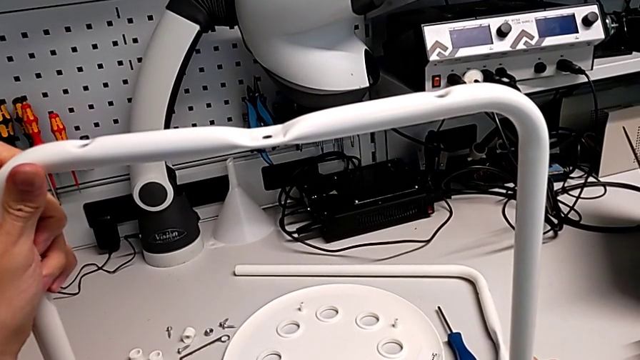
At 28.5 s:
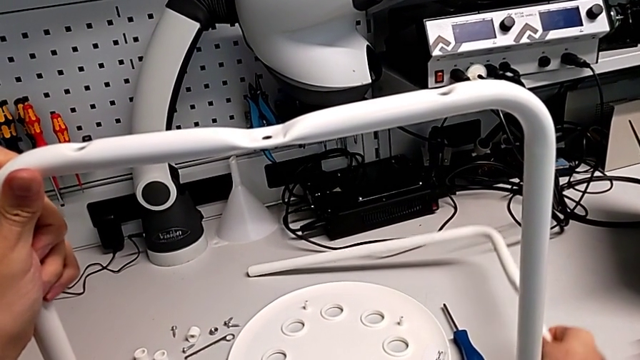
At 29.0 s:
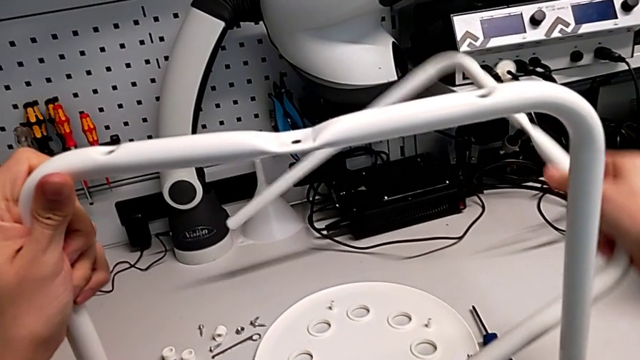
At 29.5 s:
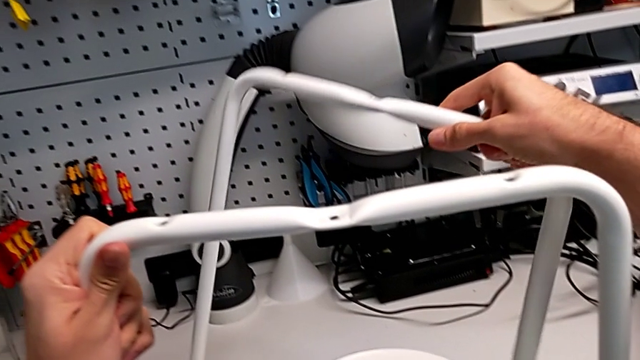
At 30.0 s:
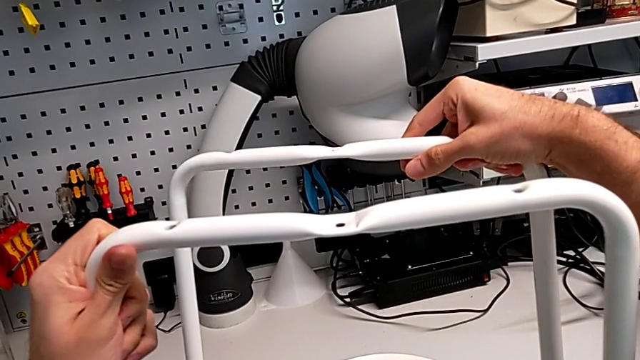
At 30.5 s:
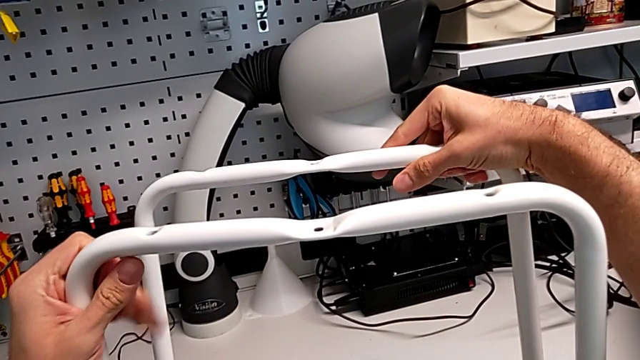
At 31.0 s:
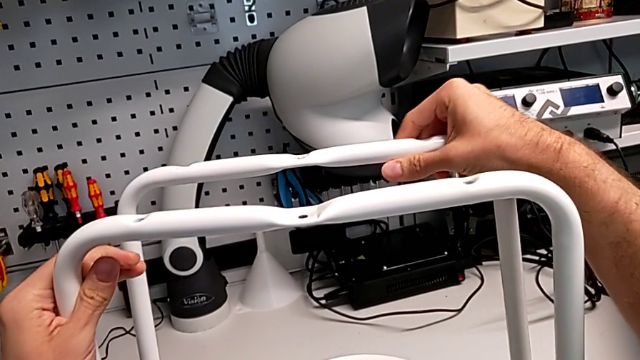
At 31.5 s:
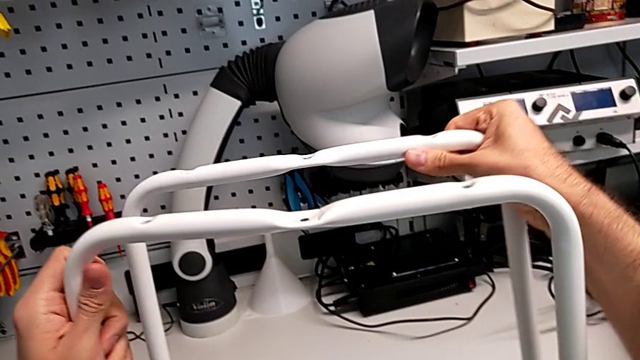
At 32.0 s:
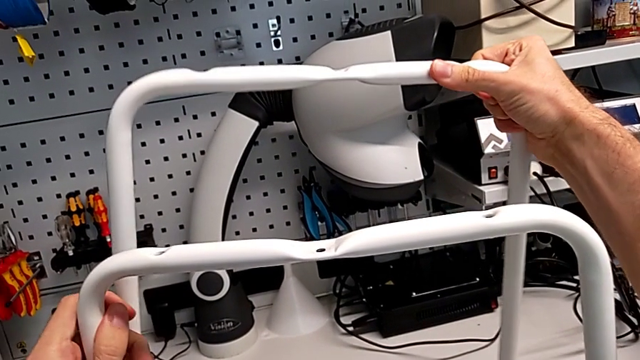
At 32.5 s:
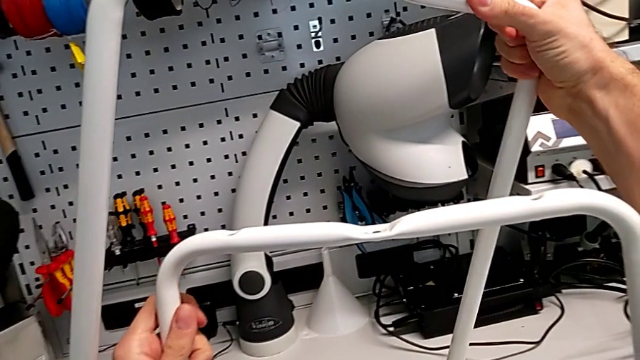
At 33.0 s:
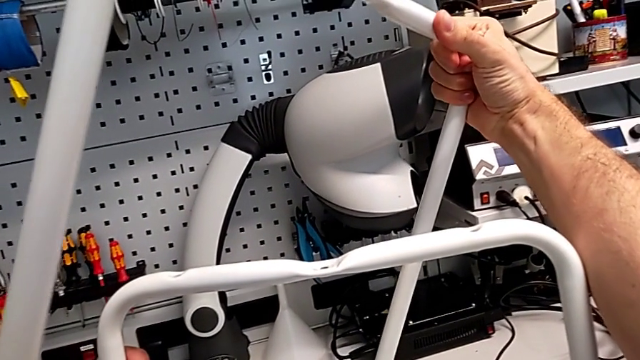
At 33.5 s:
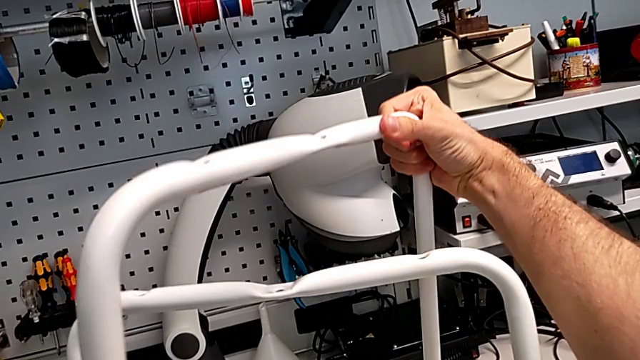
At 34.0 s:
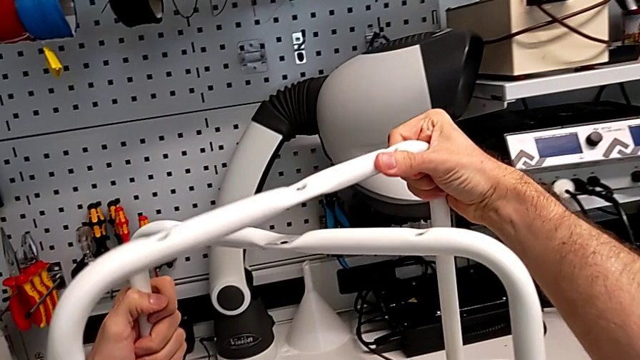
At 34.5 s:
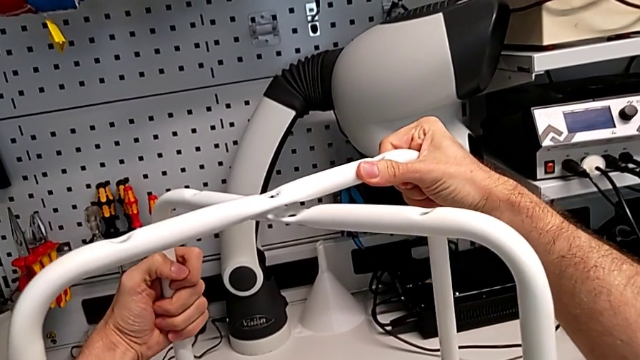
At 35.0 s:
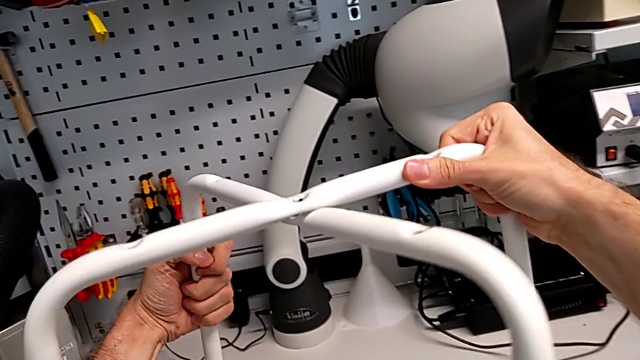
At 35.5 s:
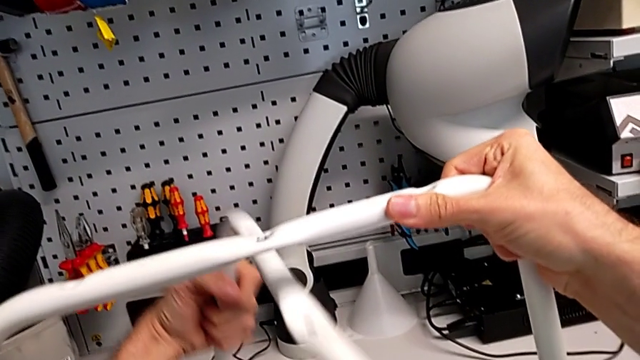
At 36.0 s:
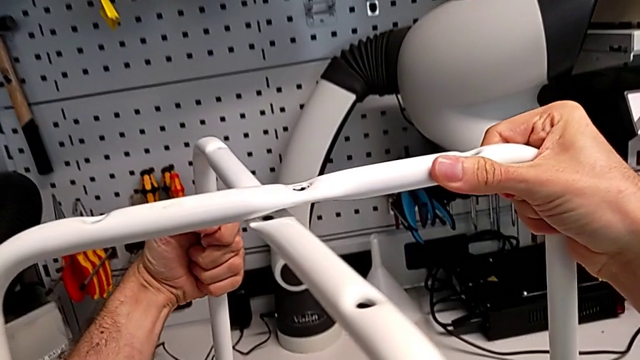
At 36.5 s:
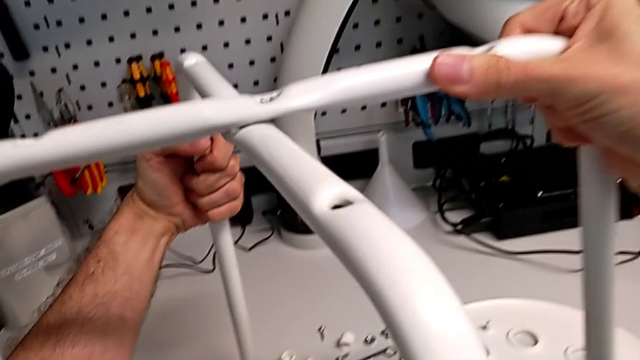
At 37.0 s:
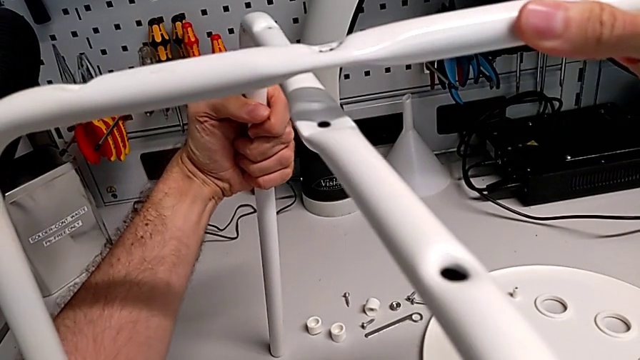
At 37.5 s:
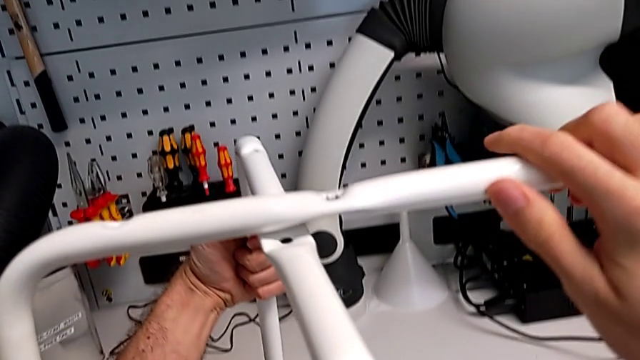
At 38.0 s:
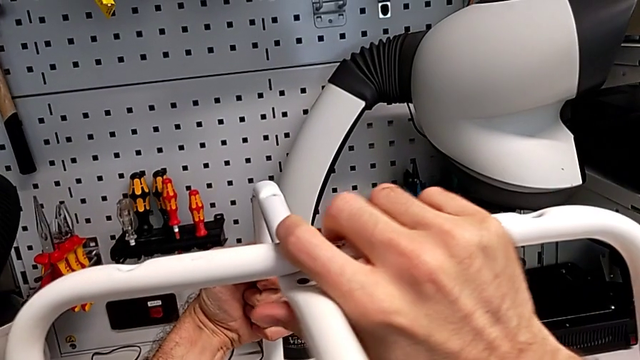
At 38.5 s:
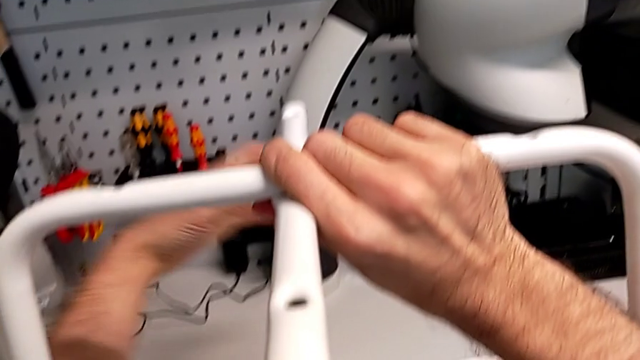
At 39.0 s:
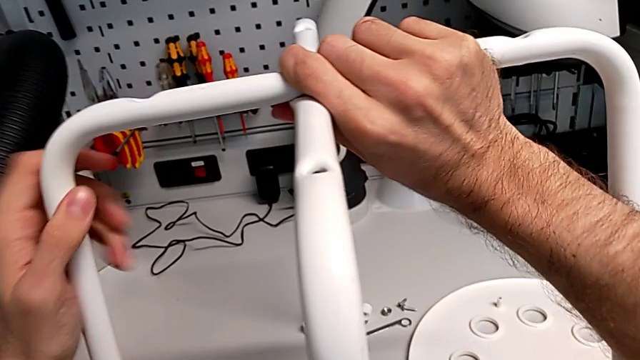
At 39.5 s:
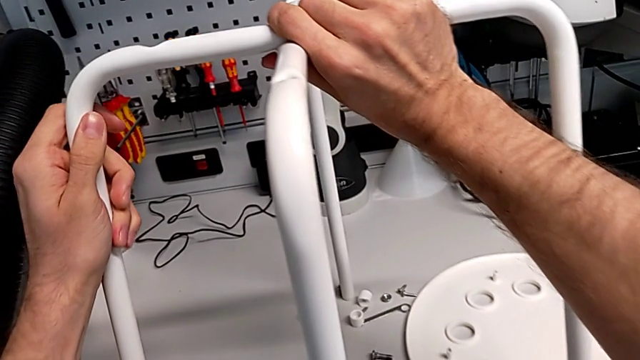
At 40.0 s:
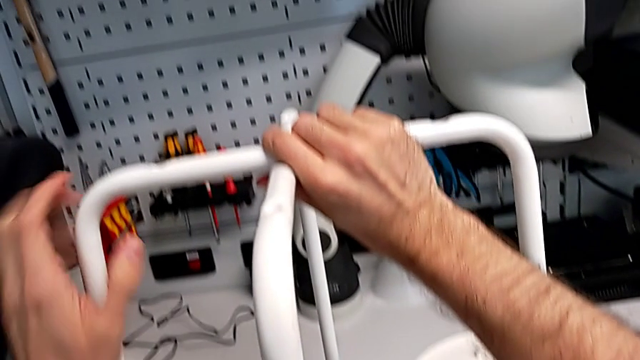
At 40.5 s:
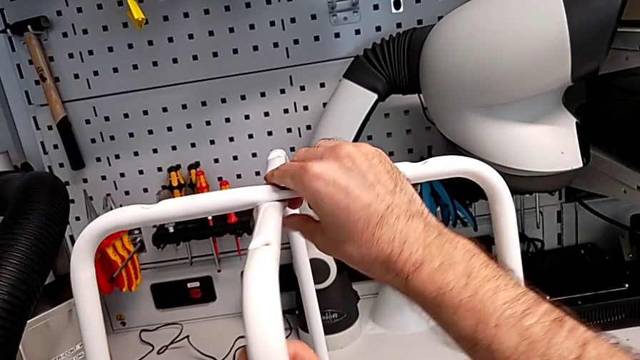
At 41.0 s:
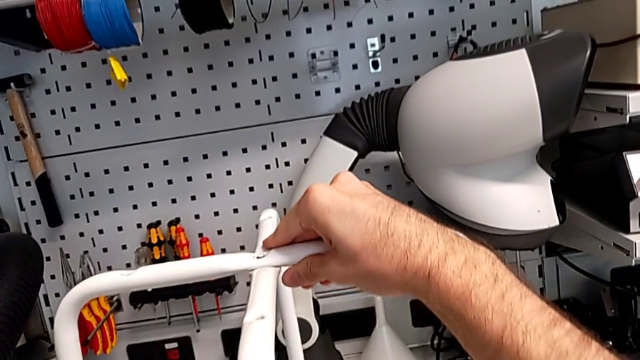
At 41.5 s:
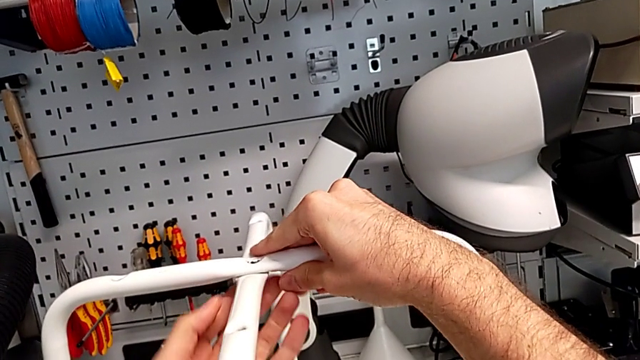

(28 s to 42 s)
The camera wearer is assembling the legs together. They lift the second leg, hold the leg, lift it and align it.

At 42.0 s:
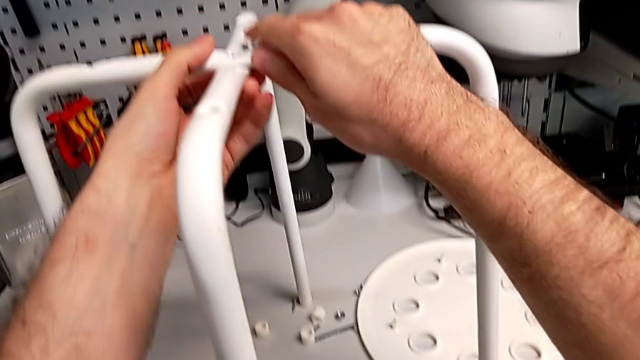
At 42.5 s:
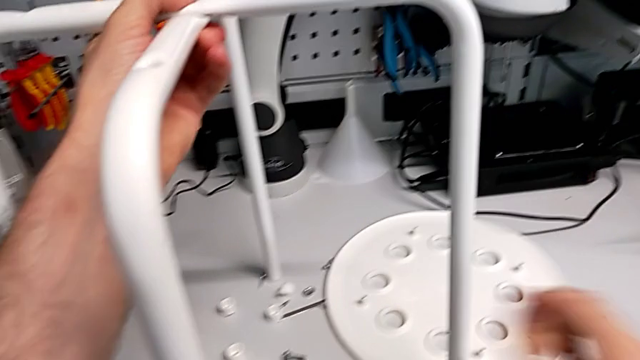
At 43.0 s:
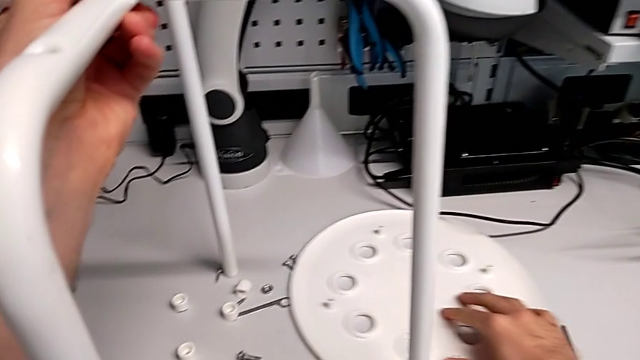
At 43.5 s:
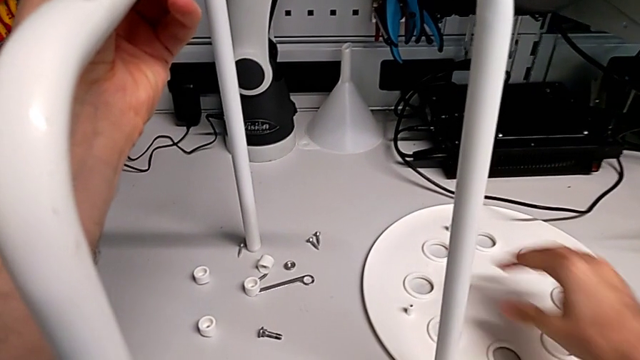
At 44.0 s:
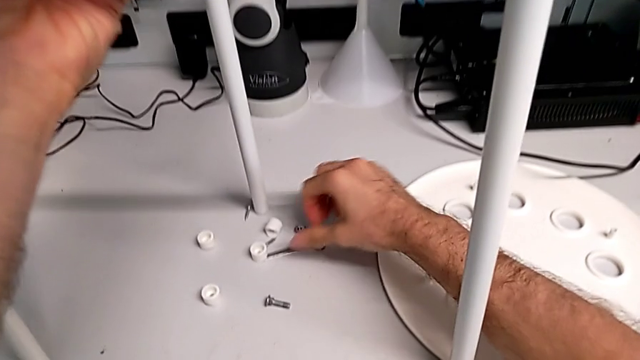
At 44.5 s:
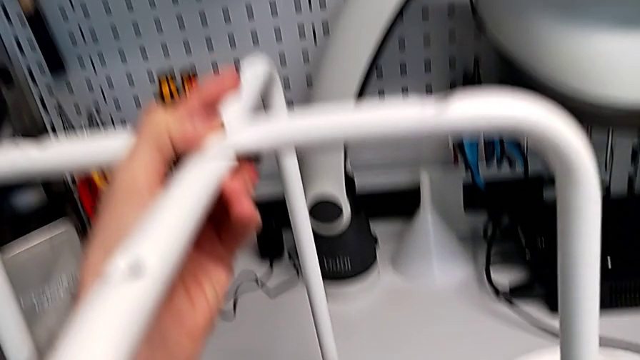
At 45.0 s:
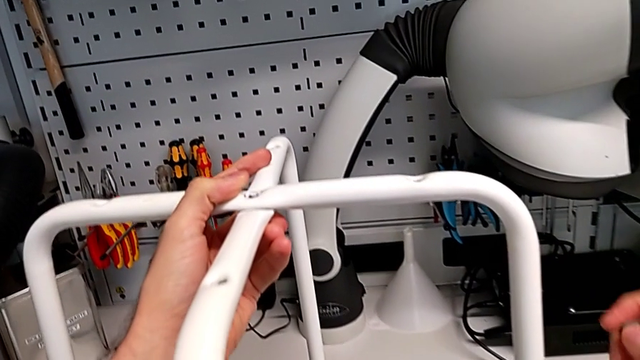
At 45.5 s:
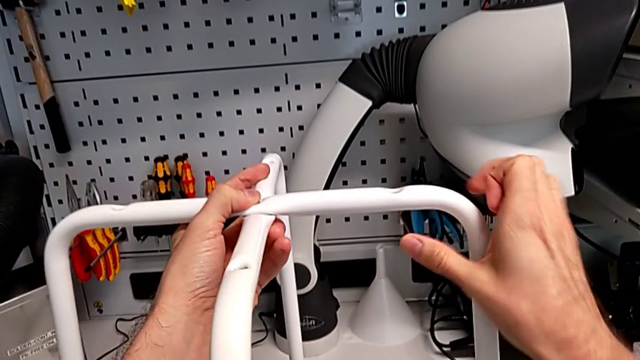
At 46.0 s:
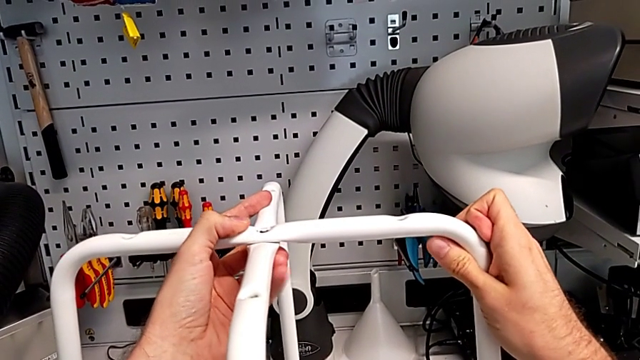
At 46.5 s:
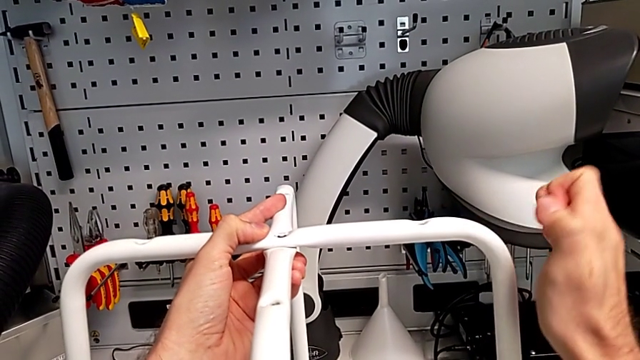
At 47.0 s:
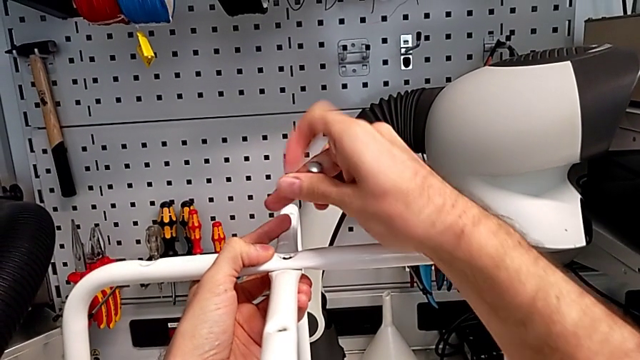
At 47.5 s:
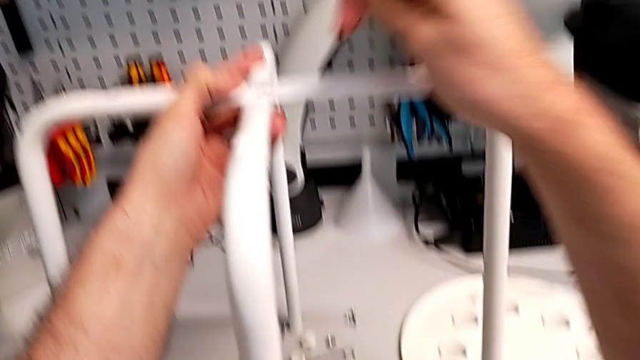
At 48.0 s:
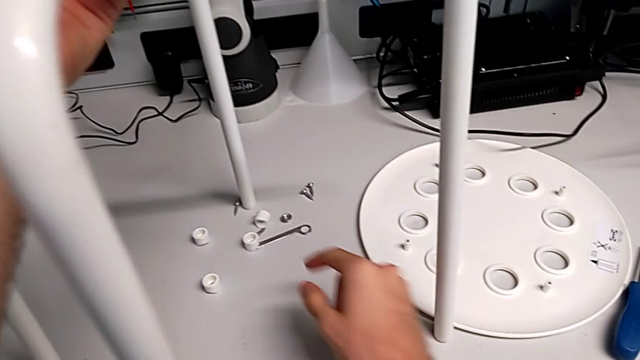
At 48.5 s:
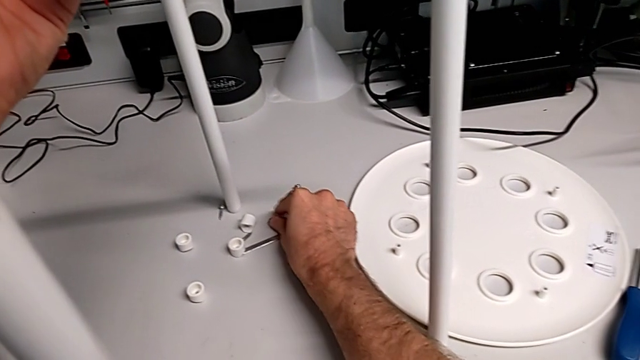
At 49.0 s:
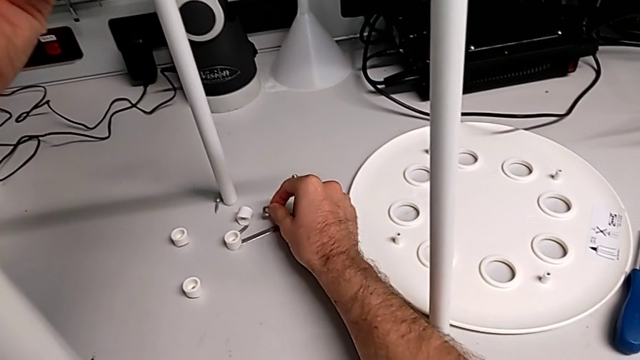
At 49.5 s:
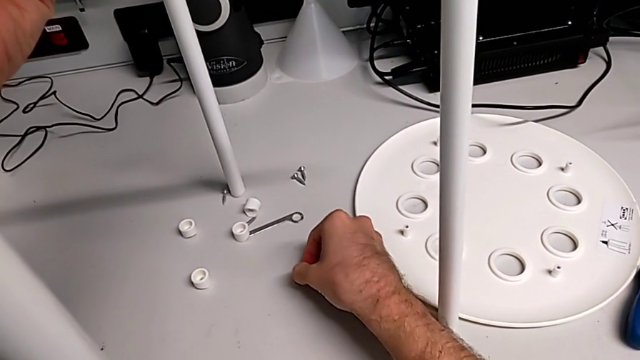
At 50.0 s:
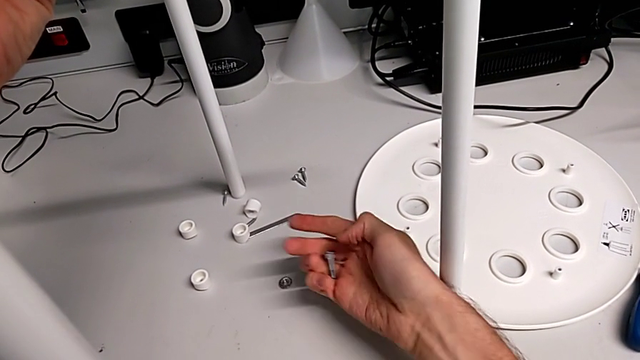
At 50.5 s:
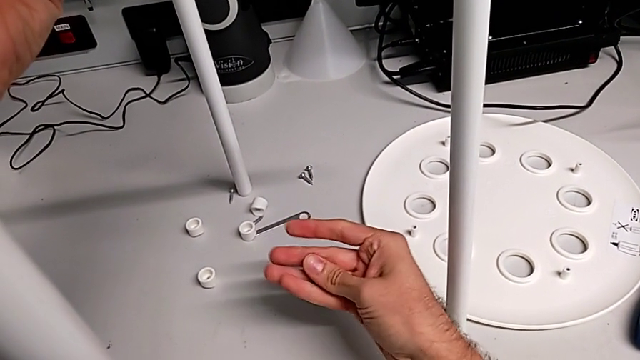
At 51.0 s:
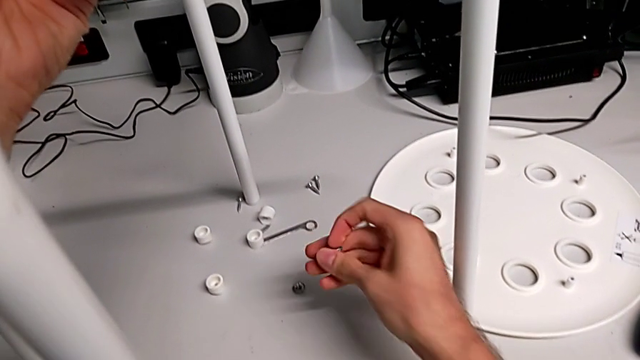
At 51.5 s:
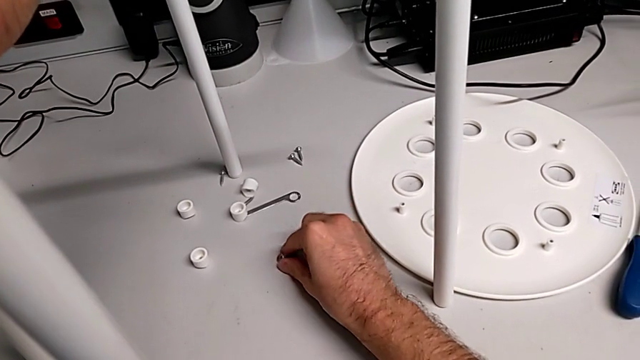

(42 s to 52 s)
The camera wearer is assembling the legs together. They slide the seat, grab the bolt, approach the leg, grab the hex nut screw, place the hex nut and grab the hex nut.
